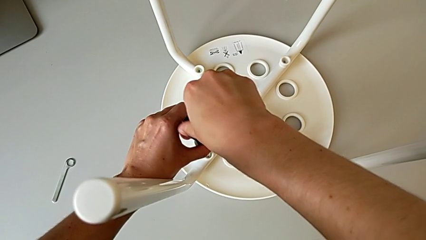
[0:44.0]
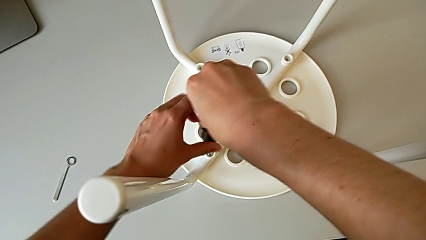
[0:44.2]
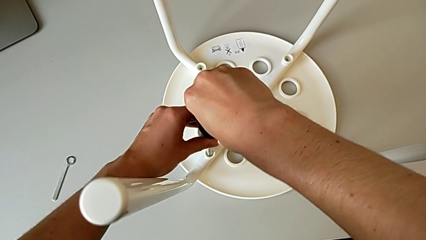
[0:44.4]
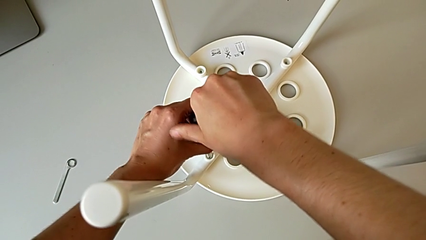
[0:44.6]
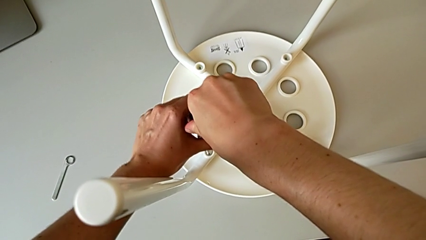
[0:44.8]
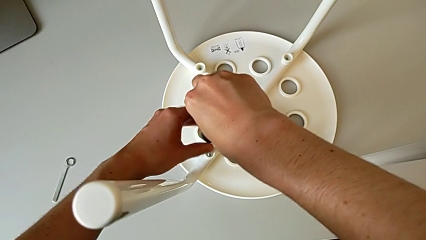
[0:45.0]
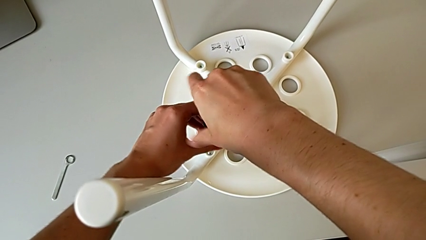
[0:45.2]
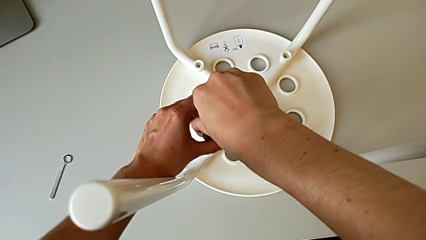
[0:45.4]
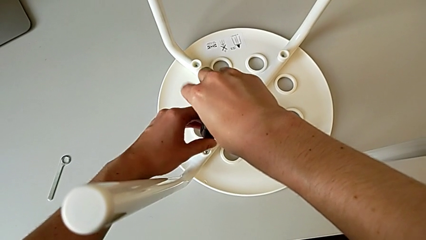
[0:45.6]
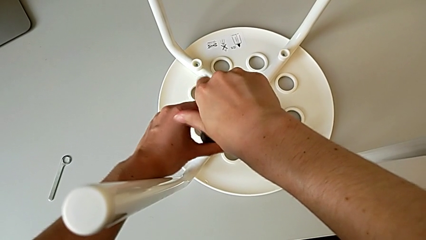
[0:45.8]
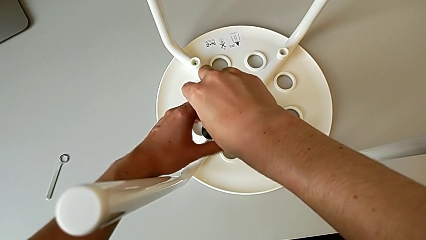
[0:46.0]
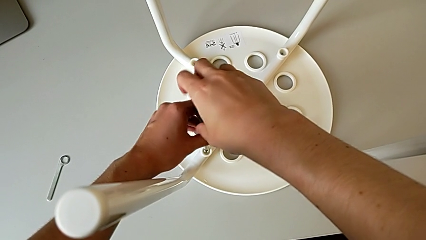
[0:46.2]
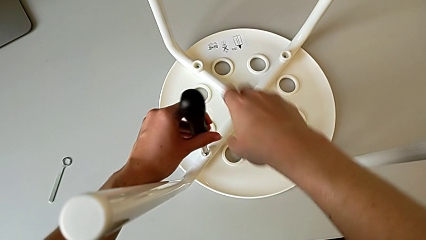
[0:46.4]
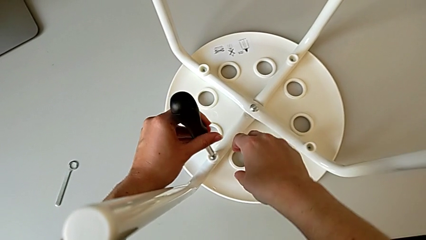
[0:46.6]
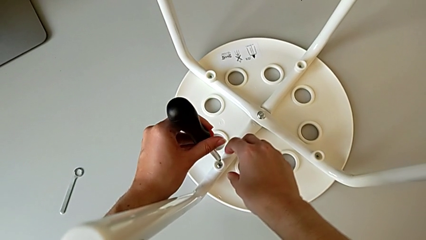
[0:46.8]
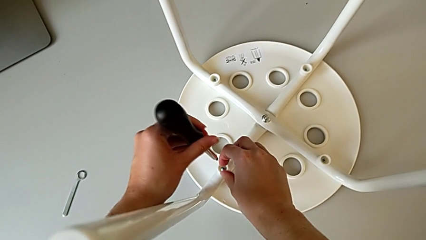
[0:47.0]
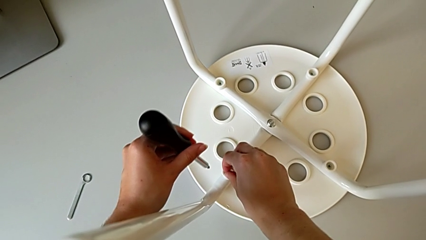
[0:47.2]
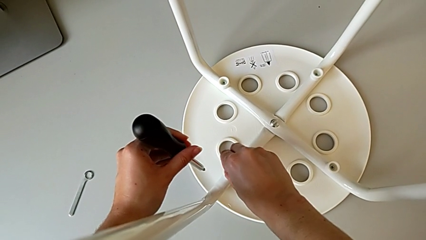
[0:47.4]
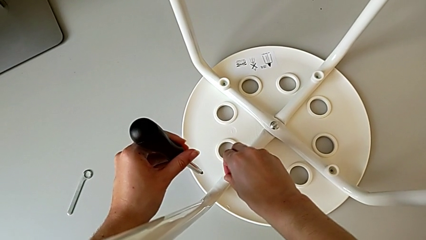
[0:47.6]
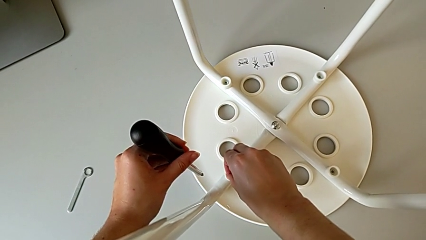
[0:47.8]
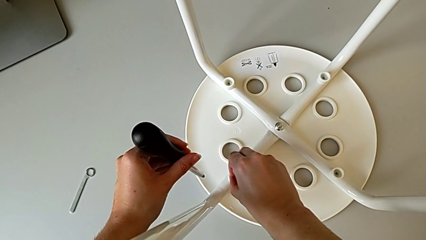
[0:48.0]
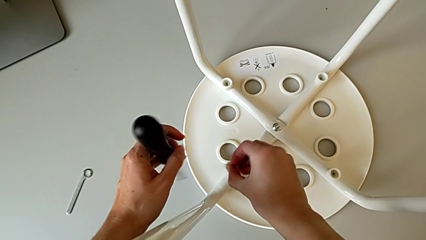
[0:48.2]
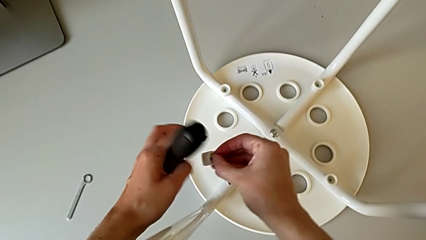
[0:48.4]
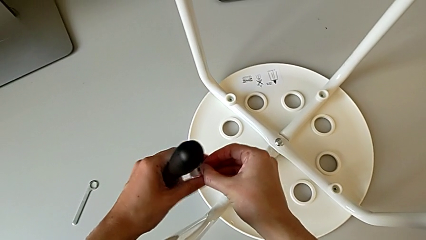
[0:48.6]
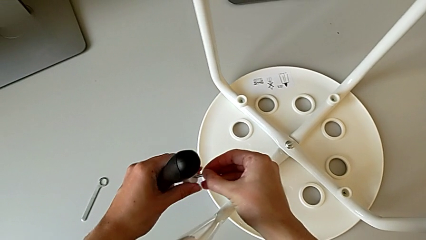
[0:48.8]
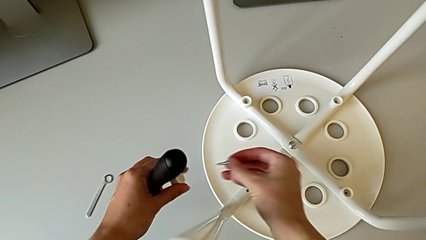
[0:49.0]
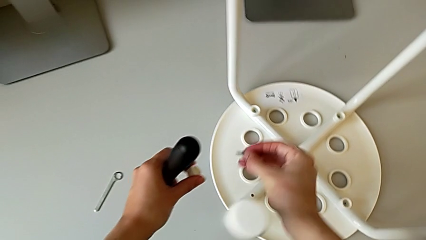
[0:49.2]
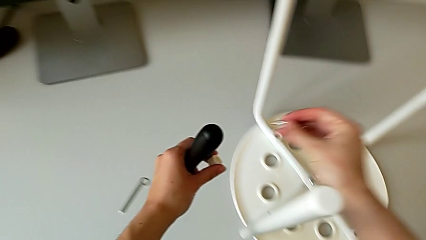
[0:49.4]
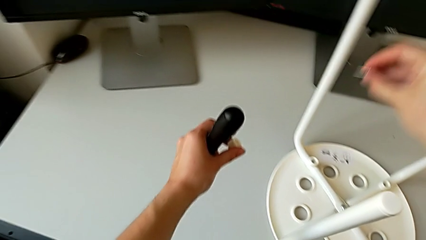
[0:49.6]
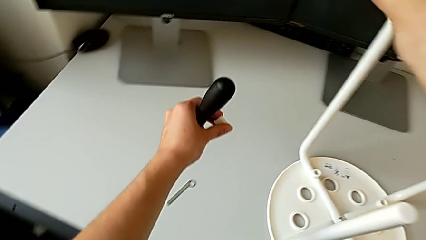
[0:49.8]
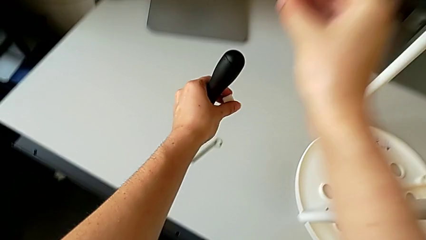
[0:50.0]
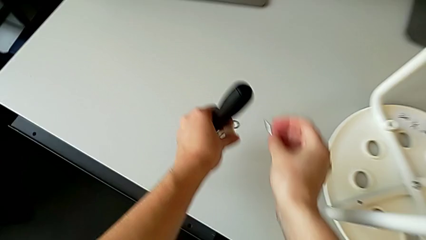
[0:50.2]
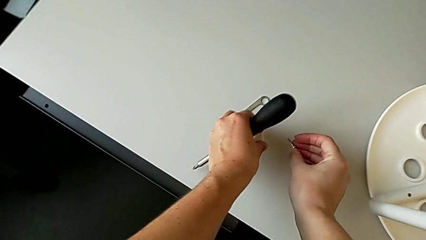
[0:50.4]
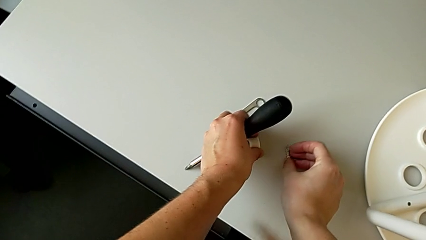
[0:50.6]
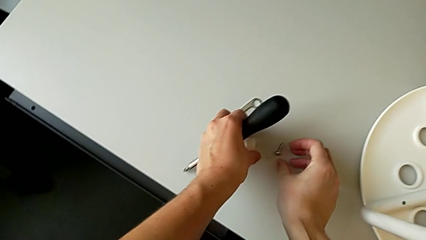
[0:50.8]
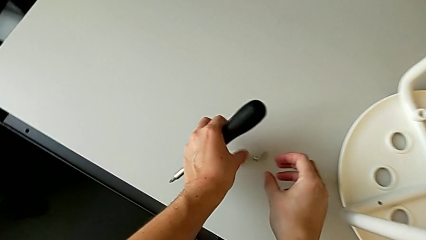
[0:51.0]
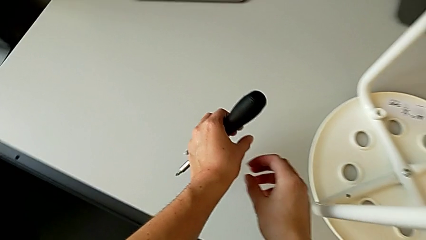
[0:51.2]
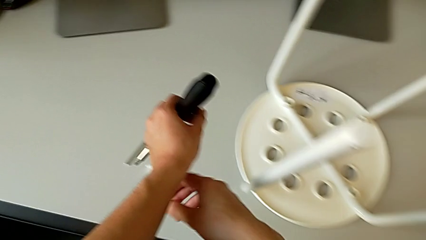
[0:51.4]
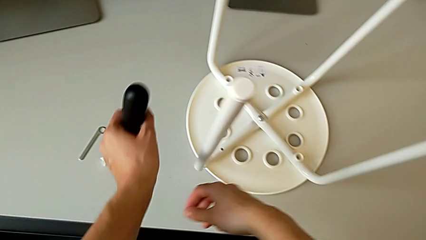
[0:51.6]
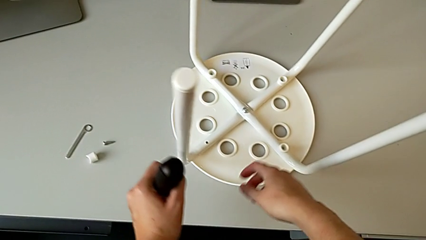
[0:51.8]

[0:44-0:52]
The camera wearer is unscrewing the first screw. They unscrew the first screw, grab the first screwdriver, lift it, lift the first screw and drop it.

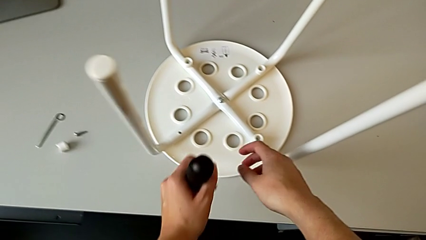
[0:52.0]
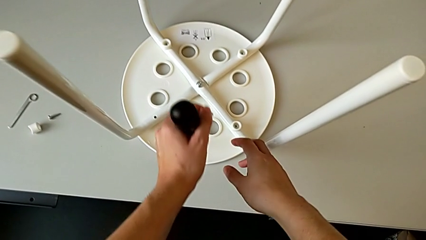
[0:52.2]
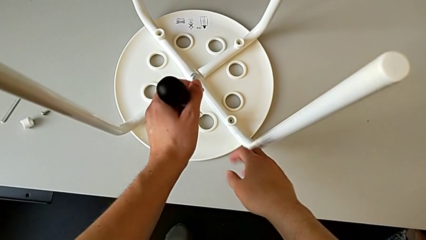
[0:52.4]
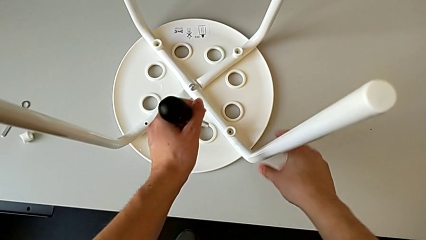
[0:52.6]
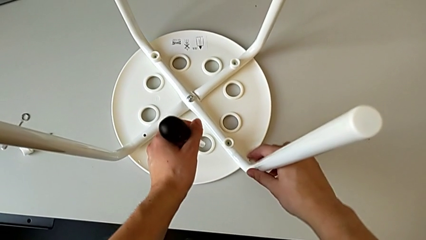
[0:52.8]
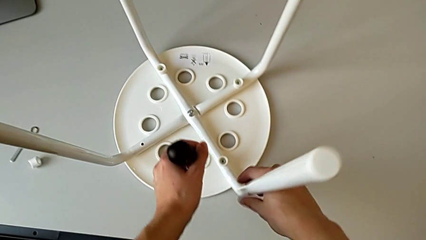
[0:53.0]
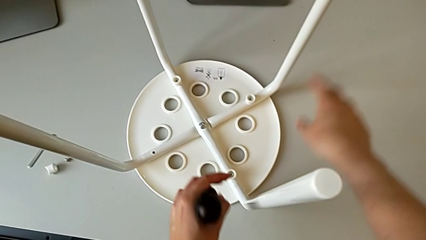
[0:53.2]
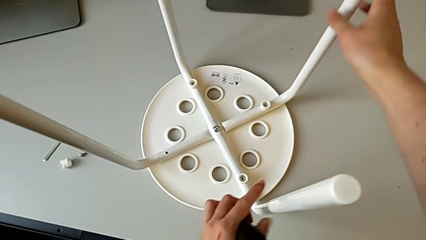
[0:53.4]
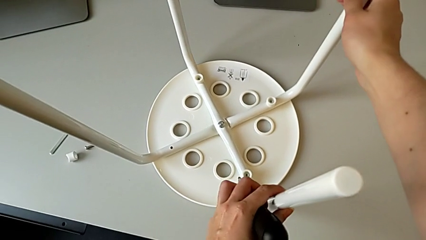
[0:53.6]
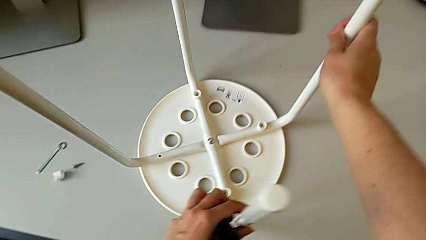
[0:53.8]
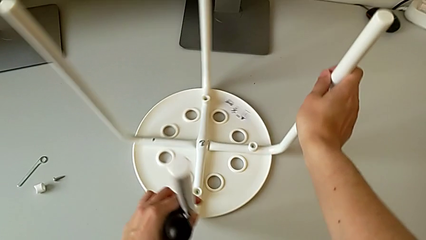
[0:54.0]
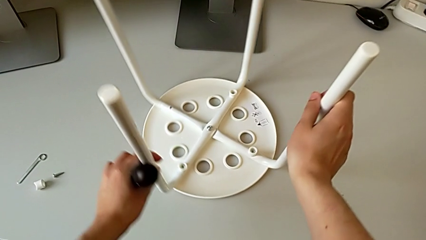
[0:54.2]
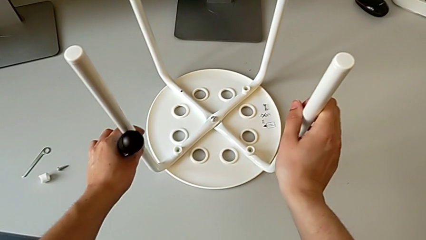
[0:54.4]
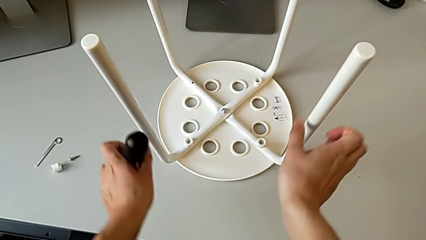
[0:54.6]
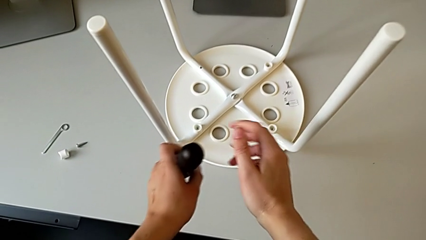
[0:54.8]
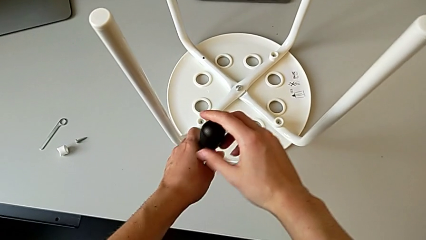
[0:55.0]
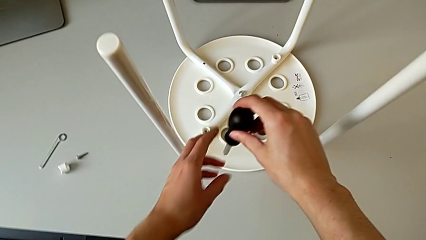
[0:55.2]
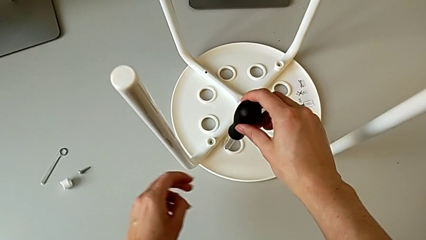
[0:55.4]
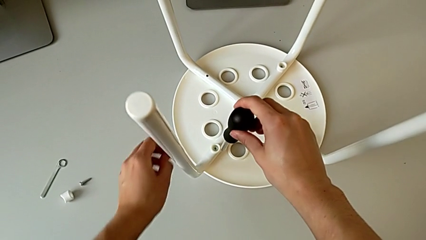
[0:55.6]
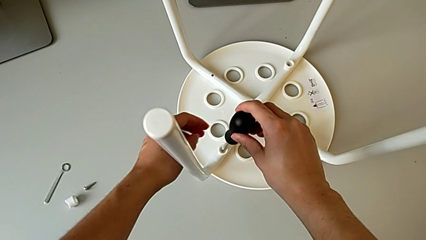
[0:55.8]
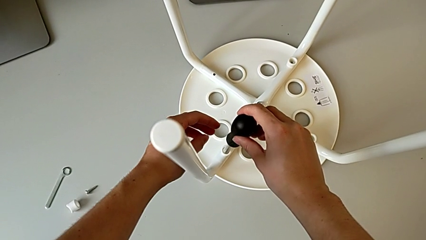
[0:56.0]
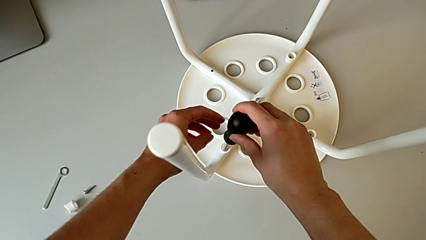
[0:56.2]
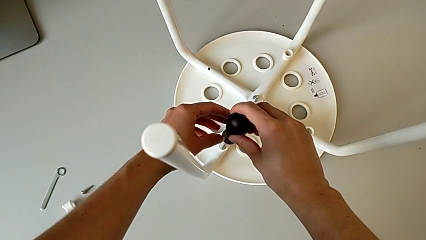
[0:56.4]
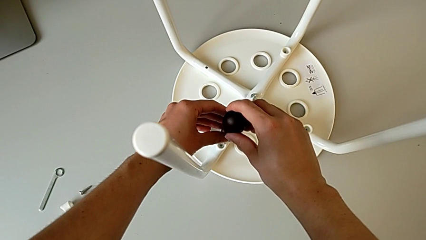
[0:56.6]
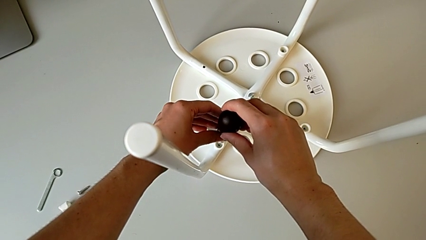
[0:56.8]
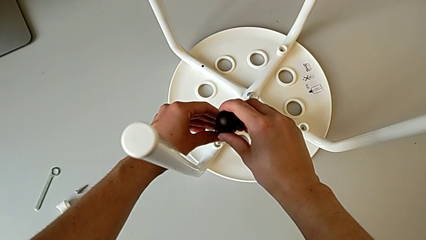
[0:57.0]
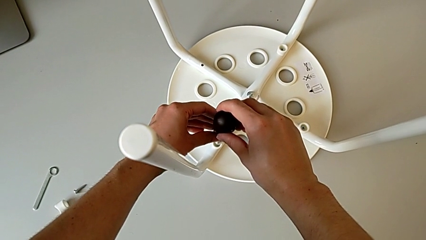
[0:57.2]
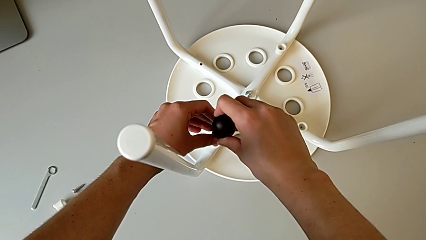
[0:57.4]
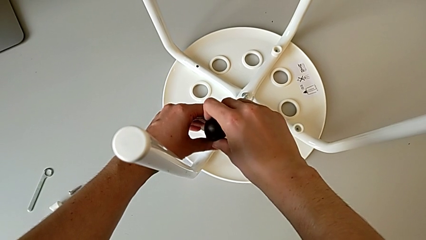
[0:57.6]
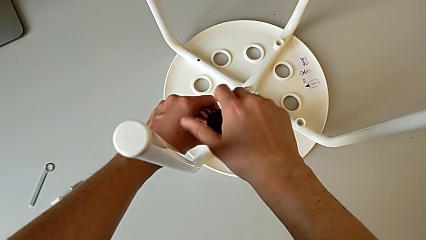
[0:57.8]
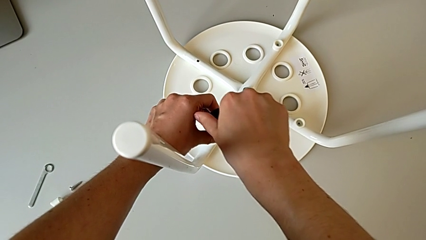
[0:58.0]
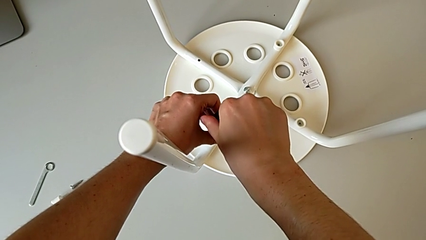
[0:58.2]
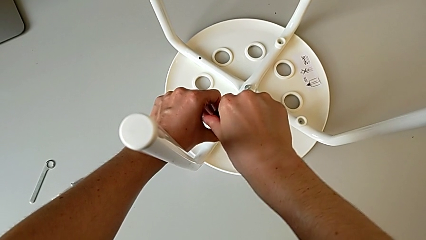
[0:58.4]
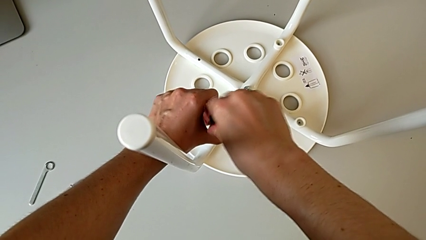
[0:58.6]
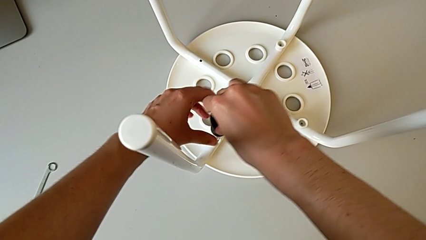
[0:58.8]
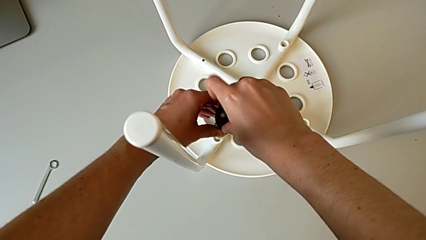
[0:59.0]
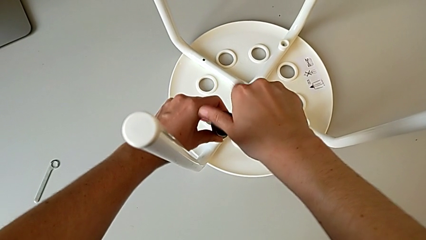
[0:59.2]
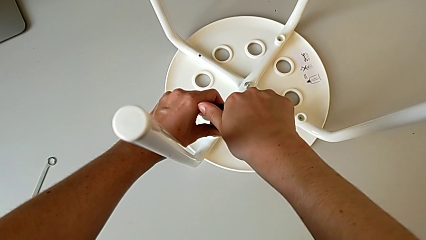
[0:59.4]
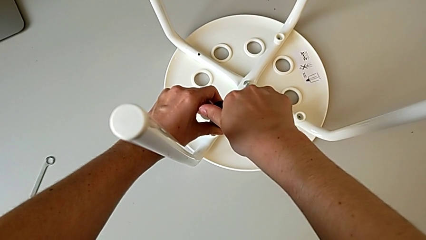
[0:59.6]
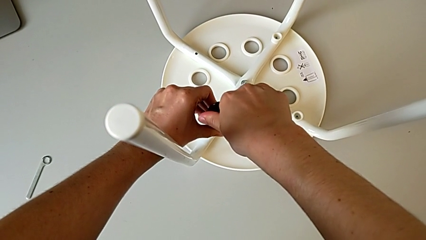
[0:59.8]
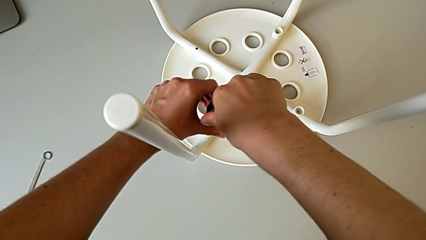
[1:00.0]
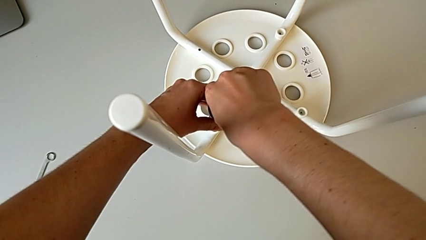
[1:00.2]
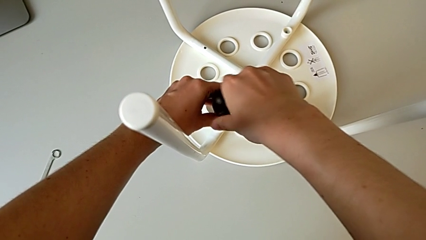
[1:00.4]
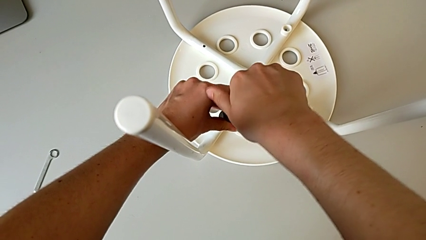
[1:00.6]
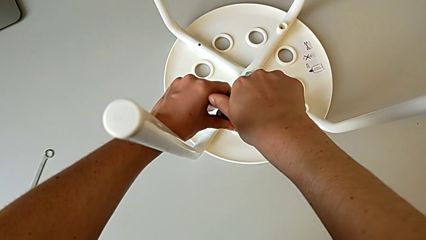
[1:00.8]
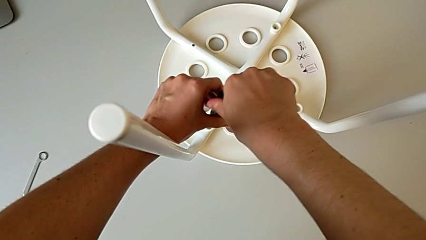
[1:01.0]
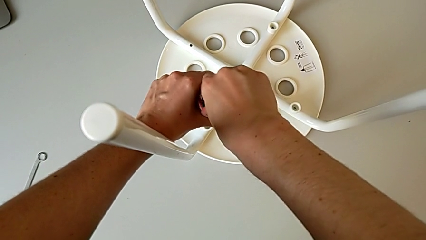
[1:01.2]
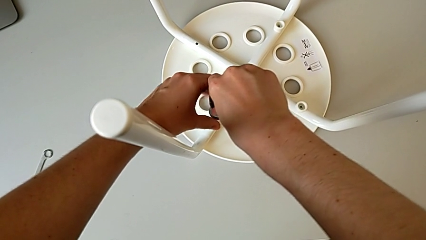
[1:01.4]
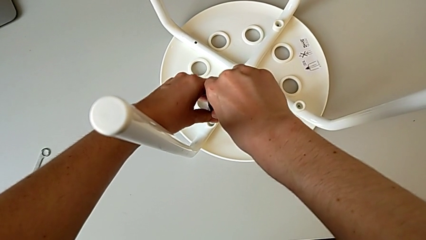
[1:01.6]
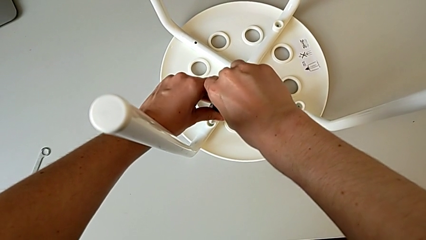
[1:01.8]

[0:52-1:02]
The camera wearer is unscrewing the second screw. They grab the first leg, grab the second leg, rotate the stool, insert the screwdriver and begin to unscrew the second screw.
